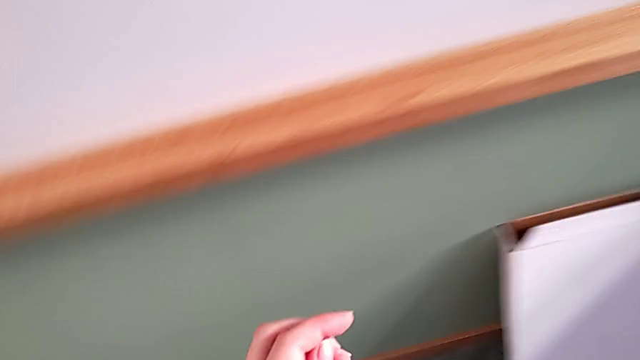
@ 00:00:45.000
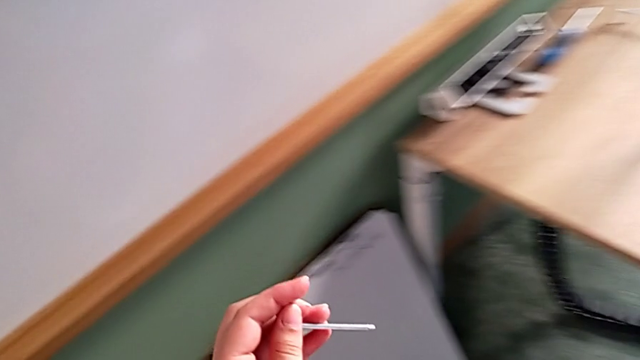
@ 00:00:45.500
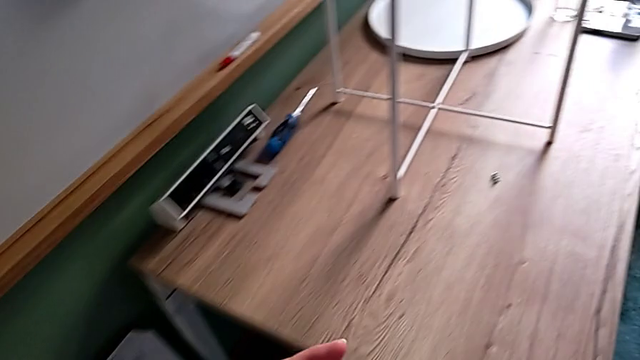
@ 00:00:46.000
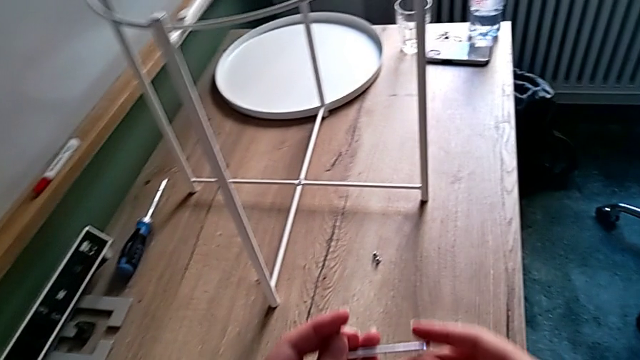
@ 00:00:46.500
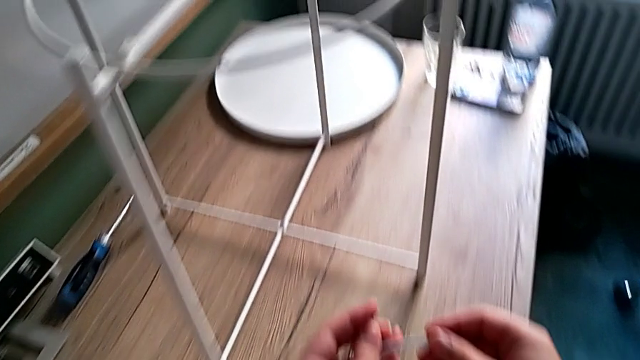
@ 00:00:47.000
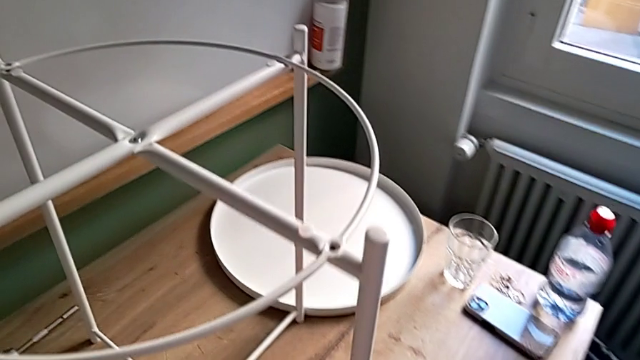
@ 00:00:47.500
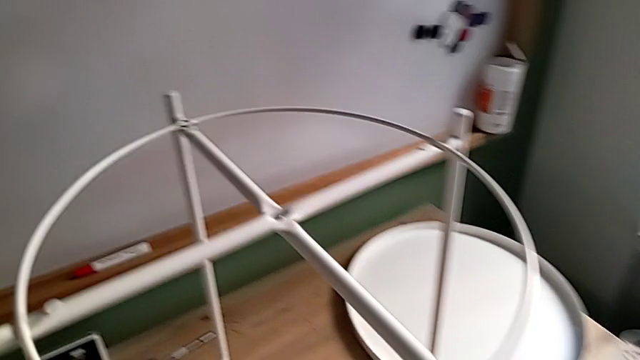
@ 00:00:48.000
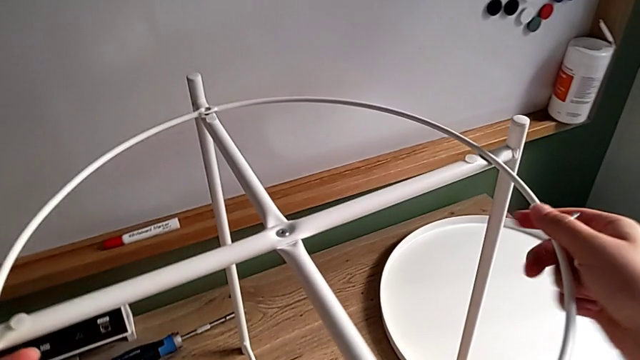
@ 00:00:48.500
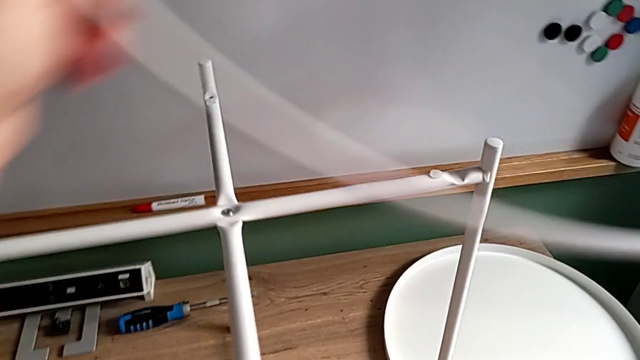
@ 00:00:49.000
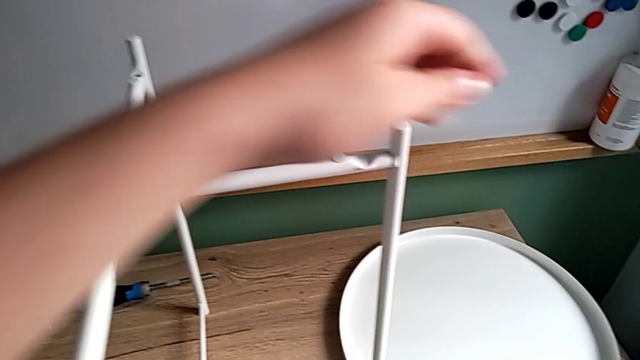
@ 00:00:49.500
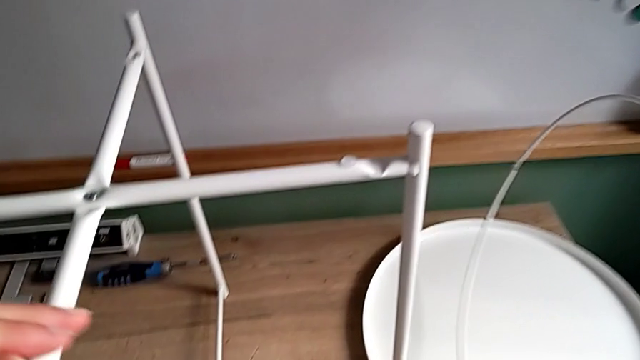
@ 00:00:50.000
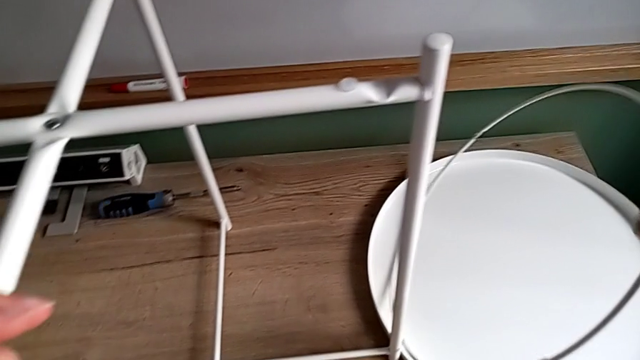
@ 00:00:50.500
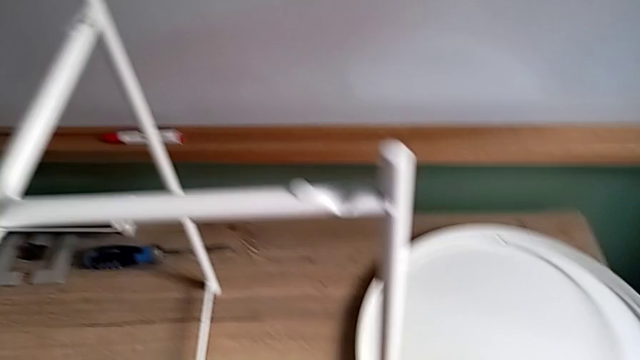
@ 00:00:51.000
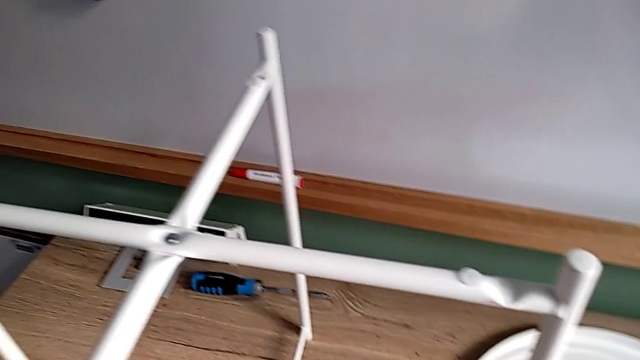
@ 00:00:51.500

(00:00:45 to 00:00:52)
The camera wearer disassembles the frame of the table. They approach the tray table, disassemble the circle and place it.

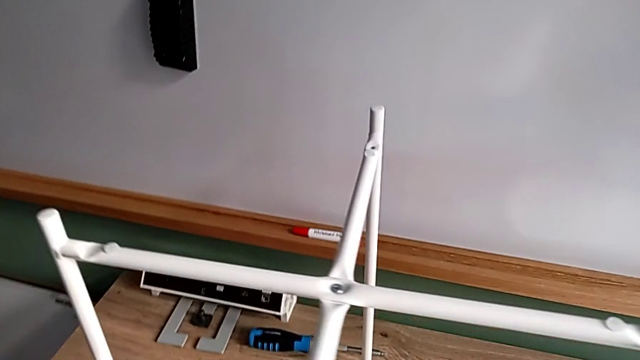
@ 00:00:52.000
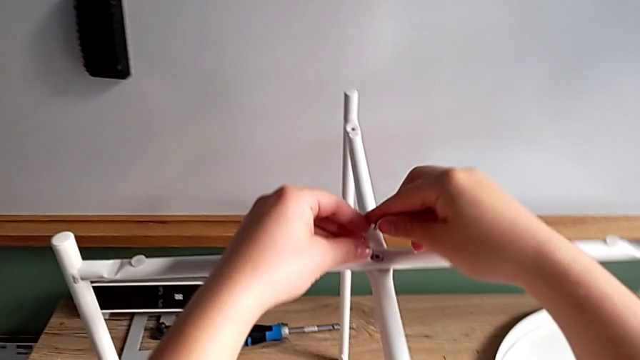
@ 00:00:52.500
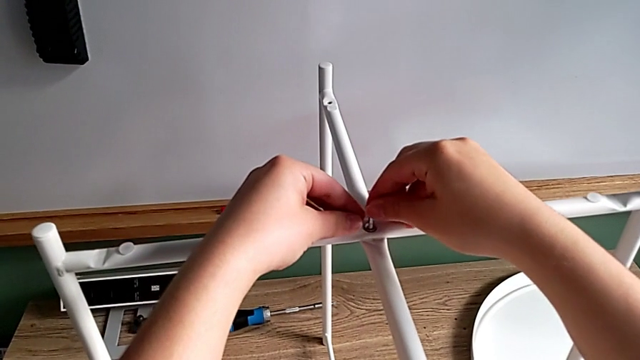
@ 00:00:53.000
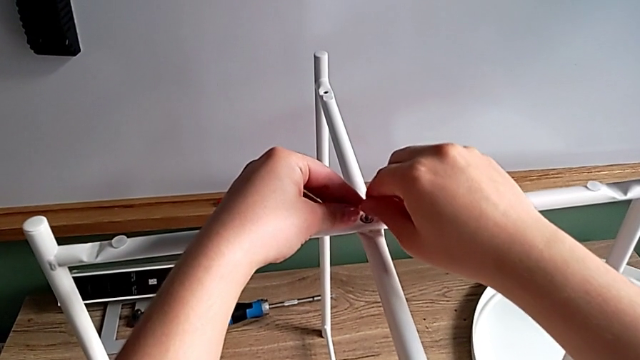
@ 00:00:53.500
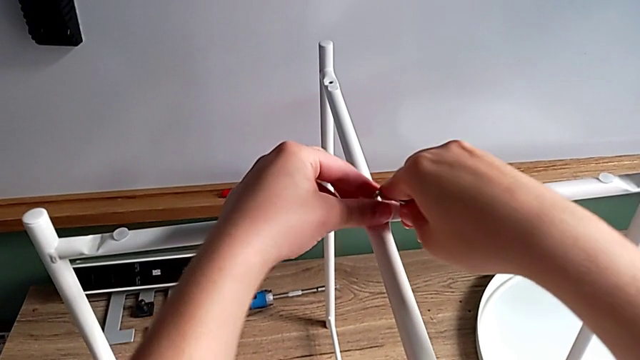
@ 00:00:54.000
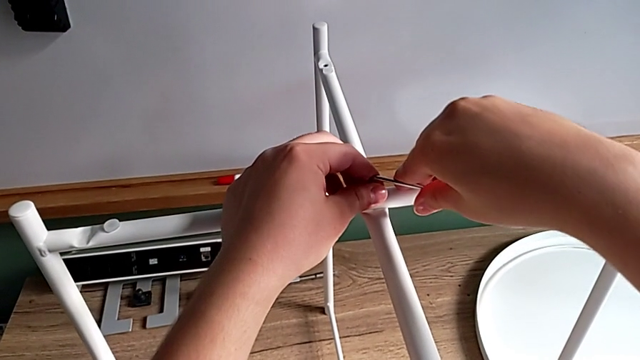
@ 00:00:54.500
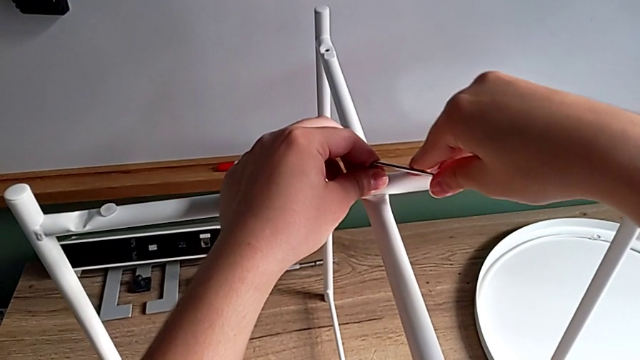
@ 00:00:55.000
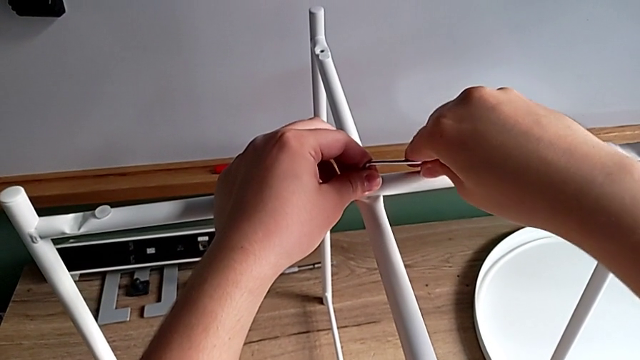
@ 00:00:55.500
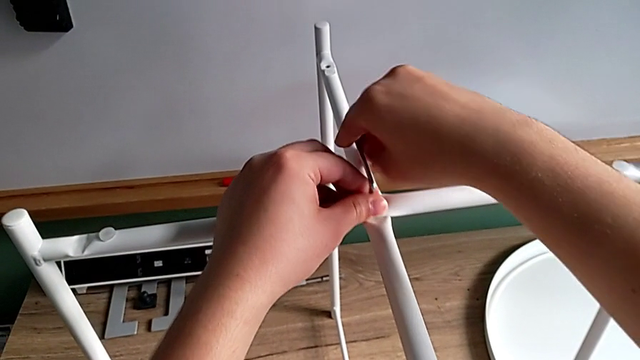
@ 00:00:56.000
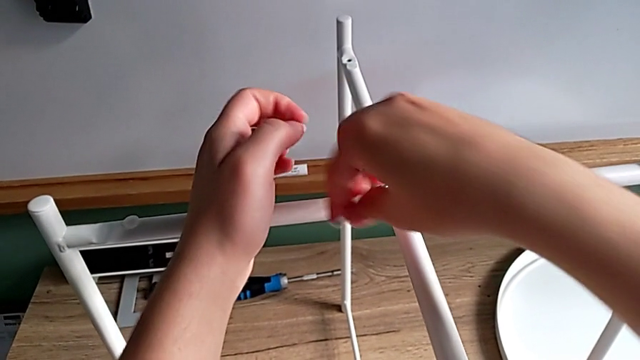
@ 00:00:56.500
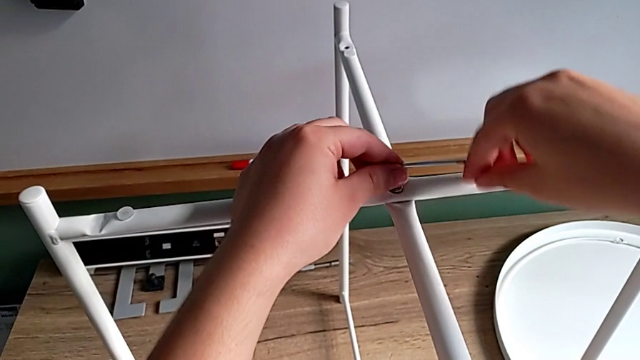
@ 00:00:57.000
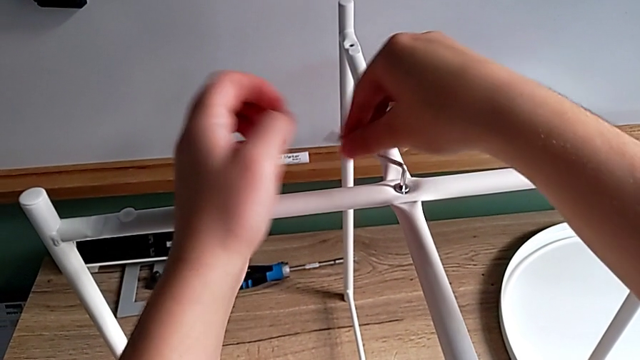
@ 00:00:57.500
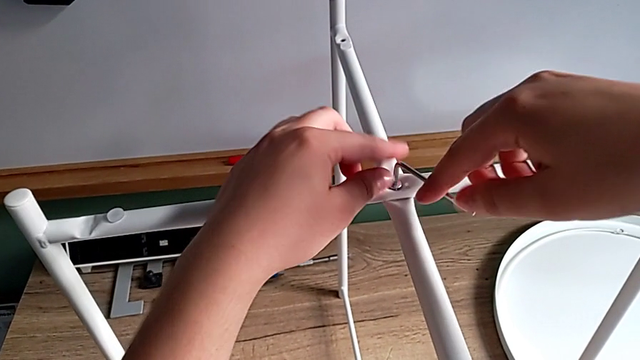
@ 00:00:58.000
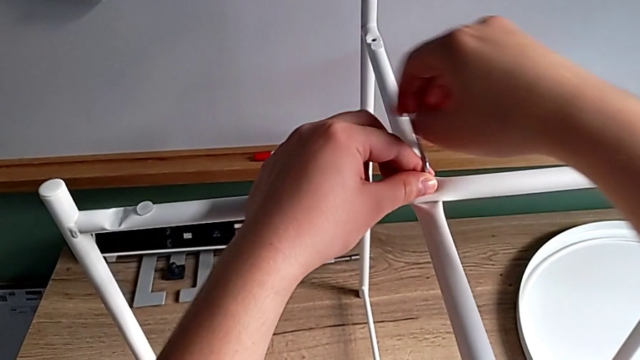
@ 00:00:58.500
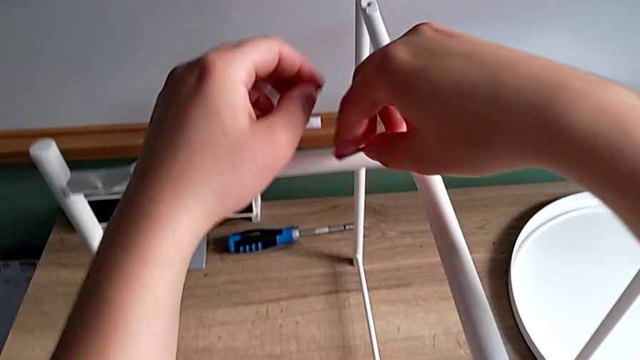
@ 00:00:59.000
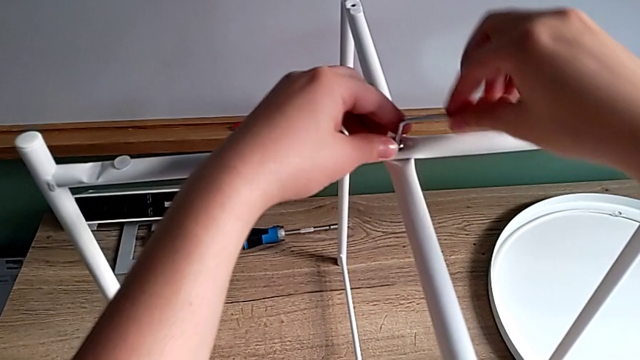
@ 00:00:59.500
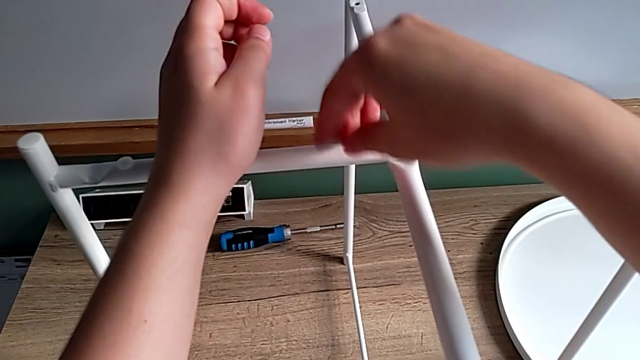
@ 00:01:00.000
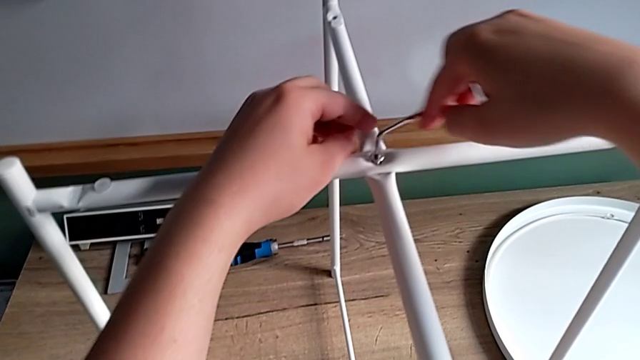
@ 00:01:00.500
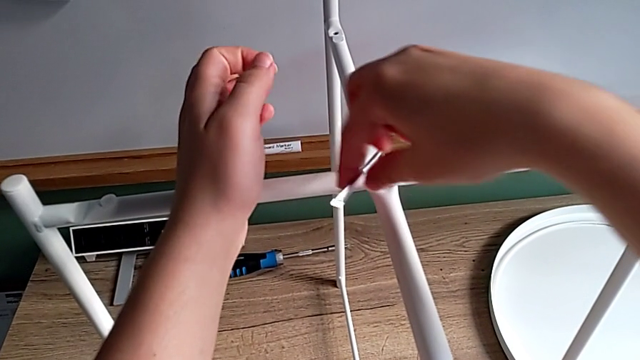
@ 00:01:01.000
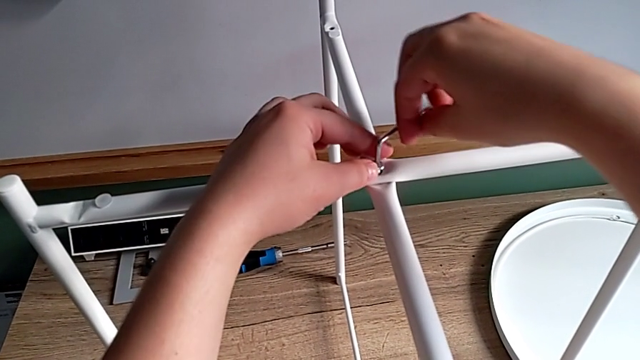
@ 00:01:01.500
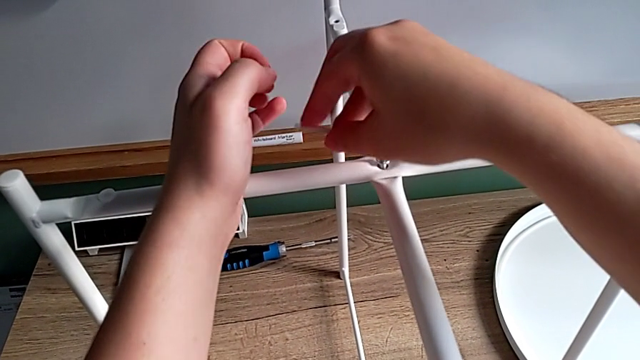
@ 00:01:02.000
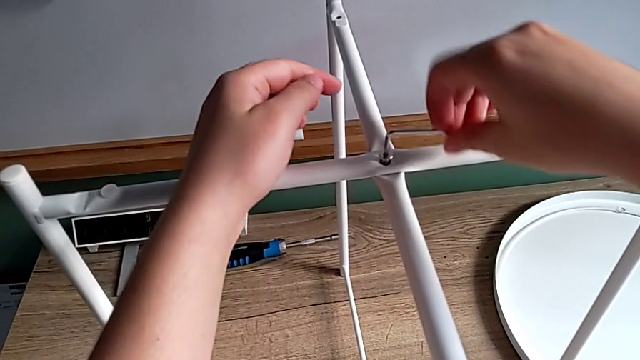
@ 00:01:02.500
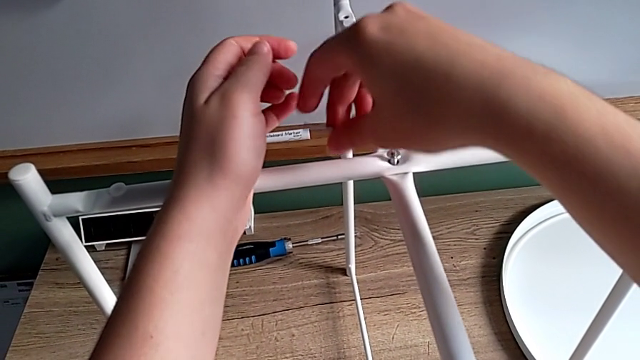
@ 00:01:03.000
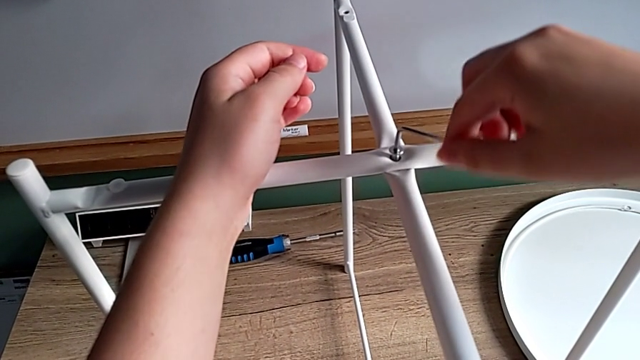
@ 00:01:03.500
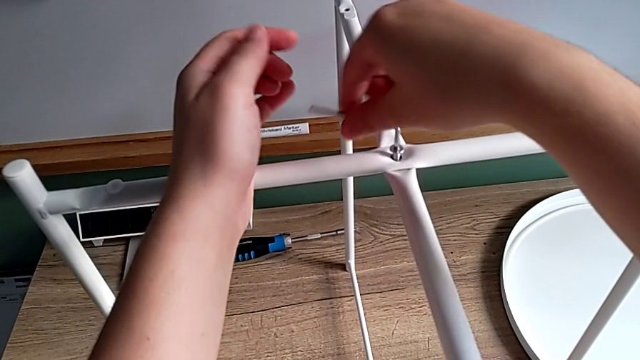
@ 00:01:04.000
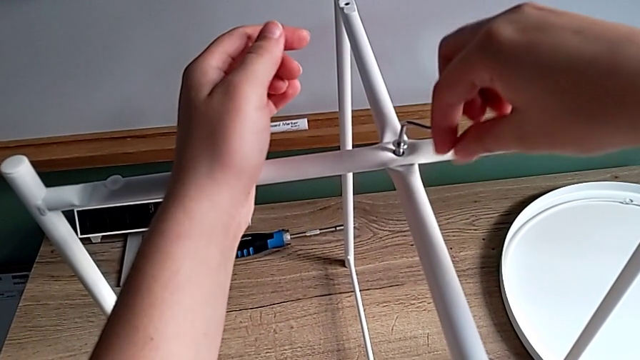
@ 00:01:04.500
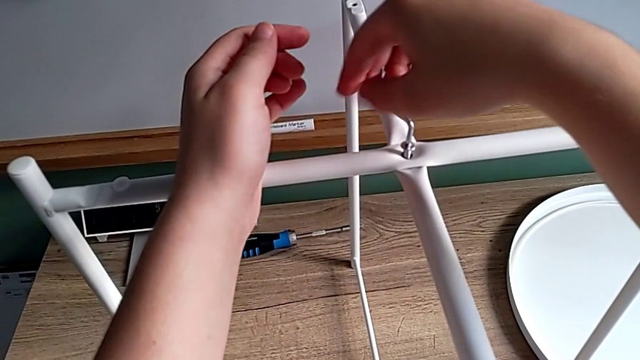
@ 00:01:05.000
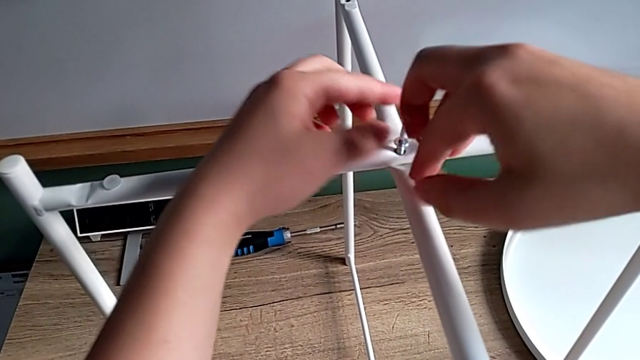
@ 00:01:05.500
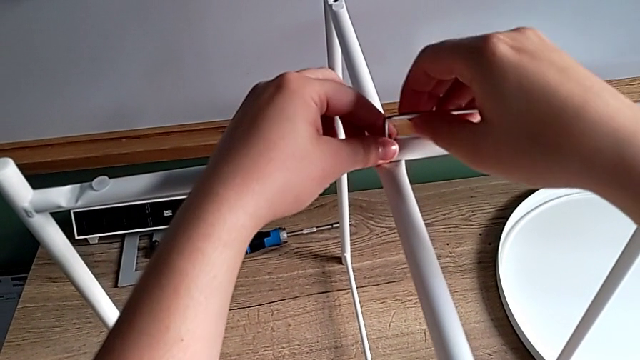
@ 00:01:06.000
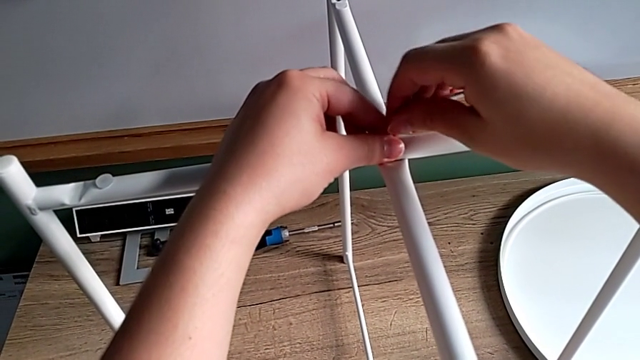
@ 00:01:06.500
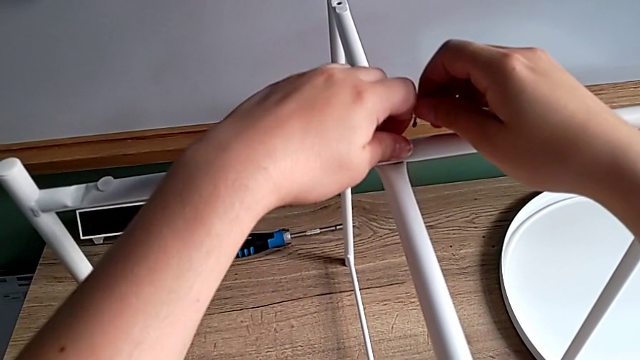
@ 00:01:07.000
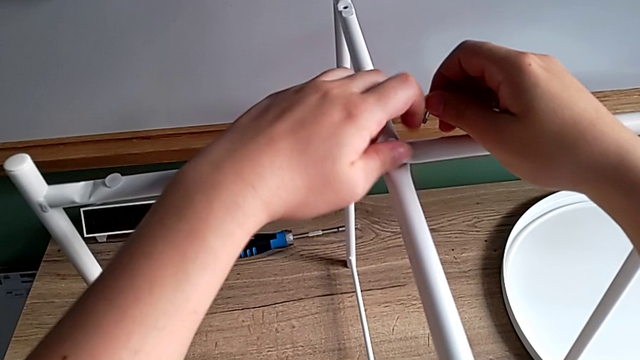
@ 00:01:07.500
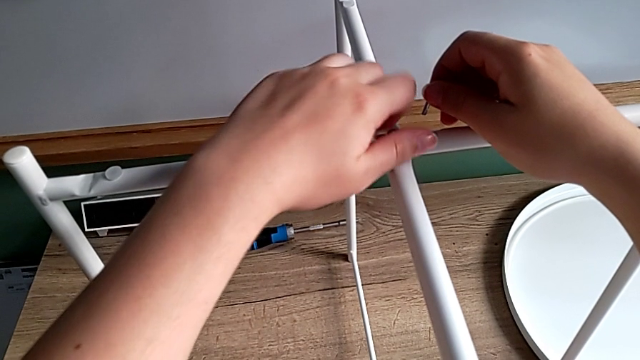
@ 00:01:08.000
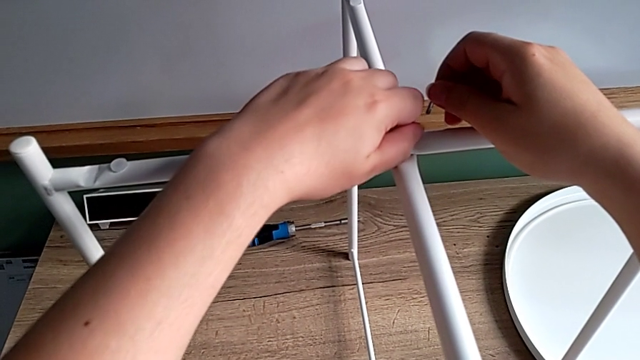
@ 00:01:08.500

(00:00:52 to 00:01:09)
The camera wearer is unscrewing the screws on the table legs. They insert the Allen wrench, unscrew the hex socket head, withdraw the Allen wrench with the right hand and unscrew the hex socket head.
